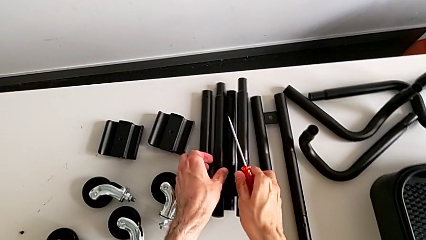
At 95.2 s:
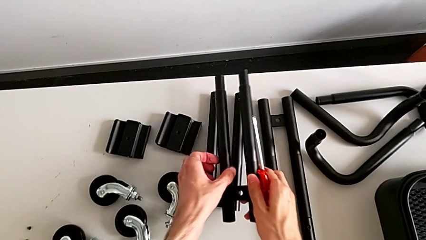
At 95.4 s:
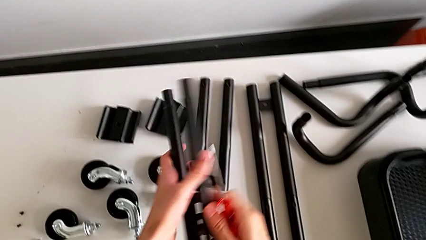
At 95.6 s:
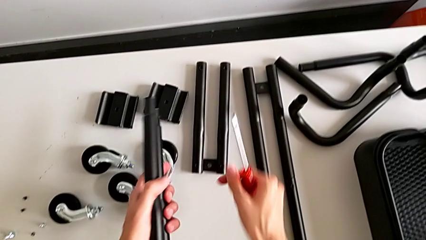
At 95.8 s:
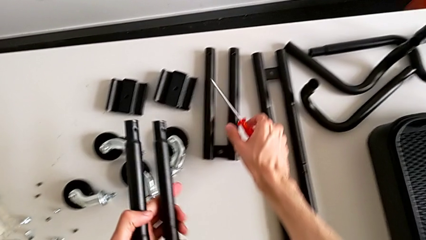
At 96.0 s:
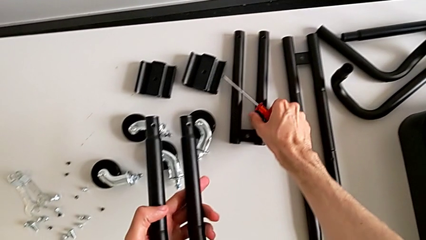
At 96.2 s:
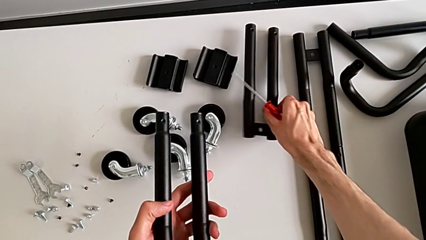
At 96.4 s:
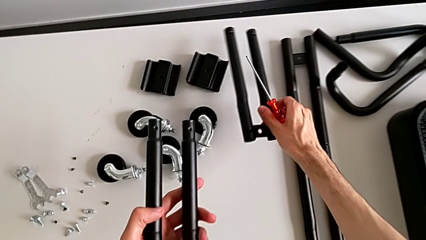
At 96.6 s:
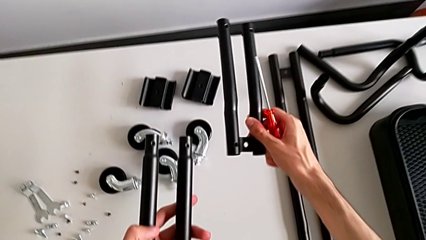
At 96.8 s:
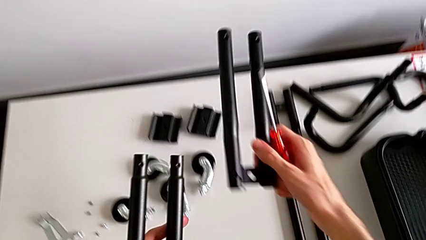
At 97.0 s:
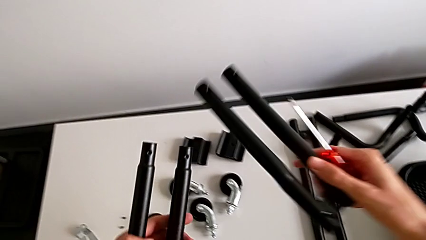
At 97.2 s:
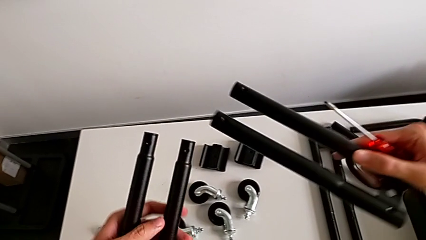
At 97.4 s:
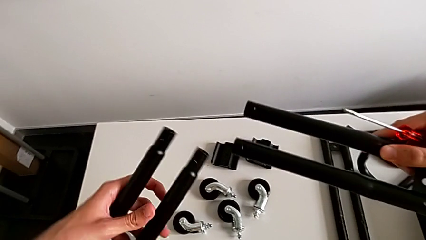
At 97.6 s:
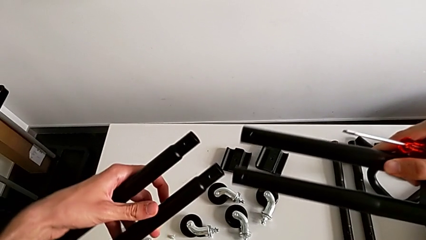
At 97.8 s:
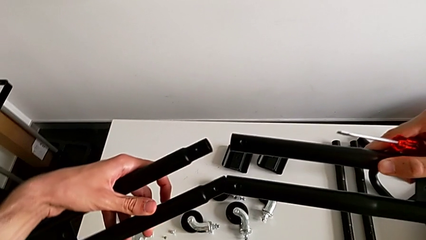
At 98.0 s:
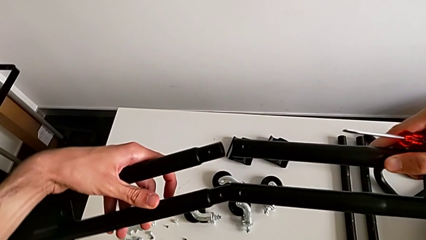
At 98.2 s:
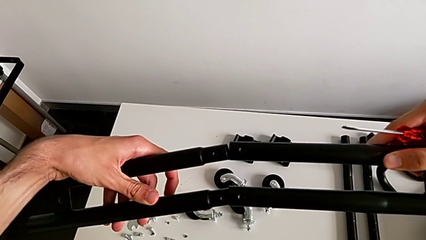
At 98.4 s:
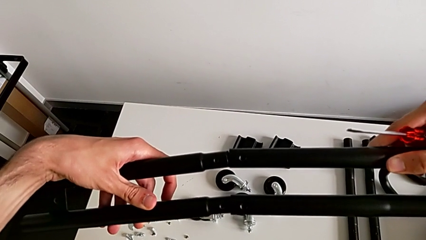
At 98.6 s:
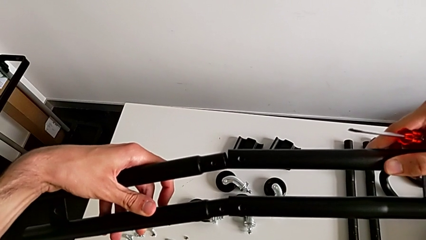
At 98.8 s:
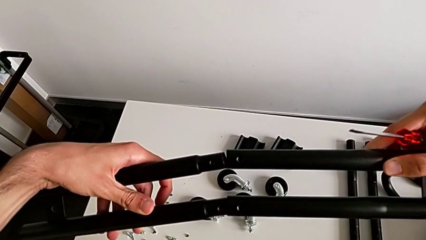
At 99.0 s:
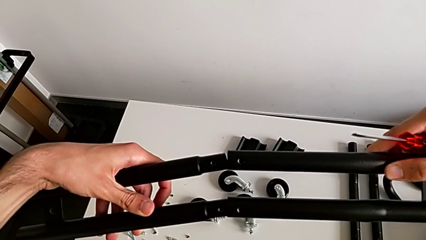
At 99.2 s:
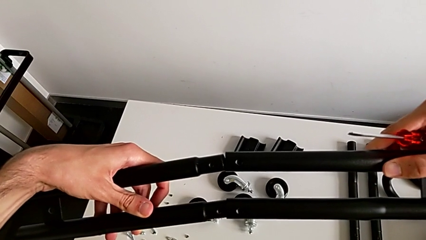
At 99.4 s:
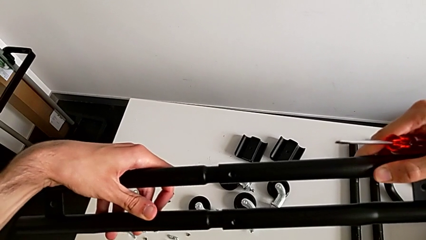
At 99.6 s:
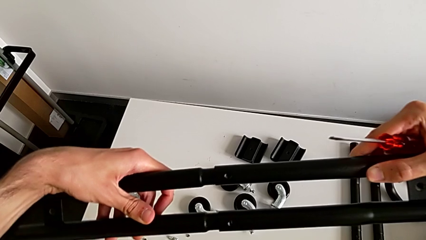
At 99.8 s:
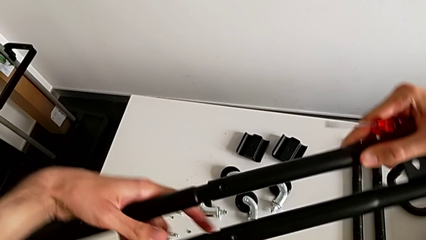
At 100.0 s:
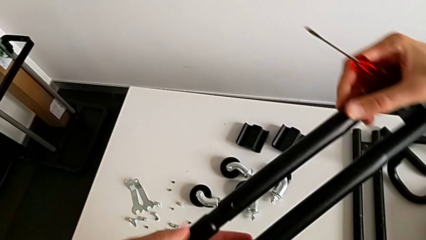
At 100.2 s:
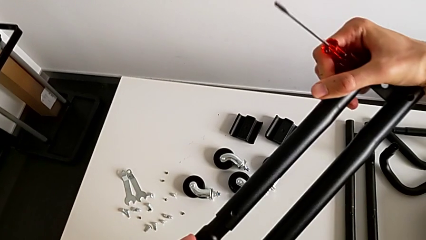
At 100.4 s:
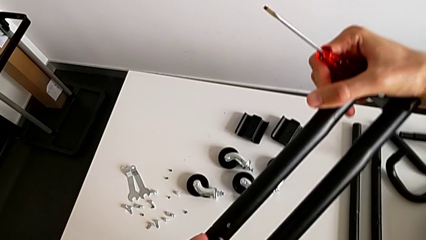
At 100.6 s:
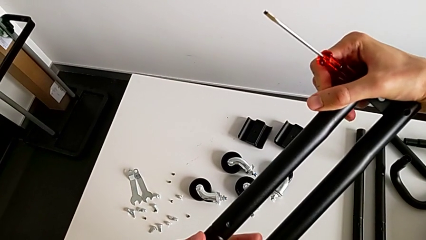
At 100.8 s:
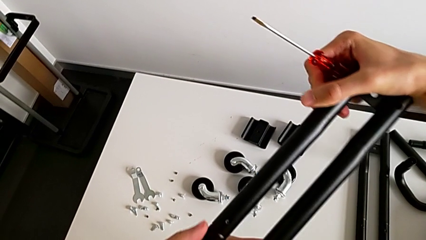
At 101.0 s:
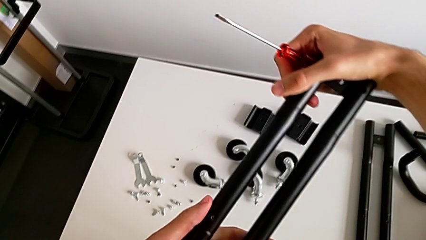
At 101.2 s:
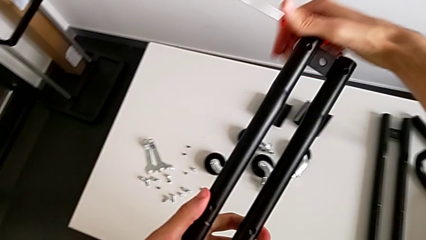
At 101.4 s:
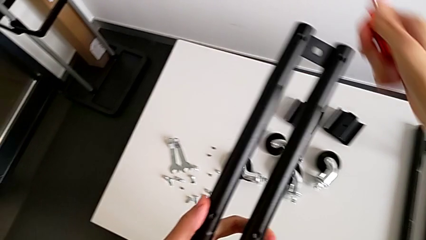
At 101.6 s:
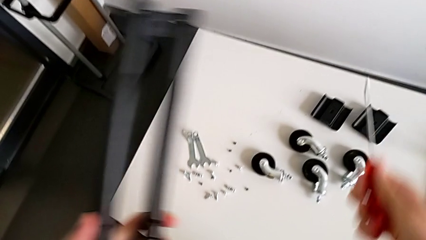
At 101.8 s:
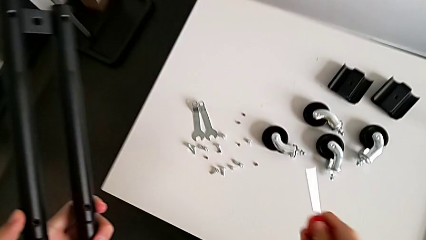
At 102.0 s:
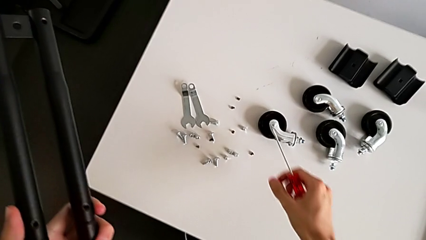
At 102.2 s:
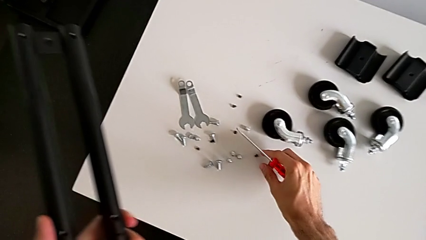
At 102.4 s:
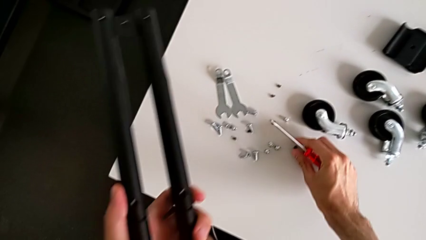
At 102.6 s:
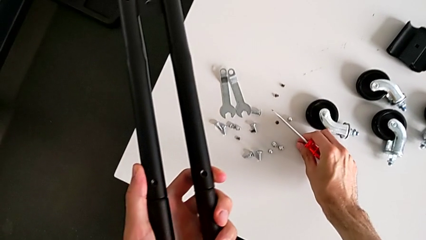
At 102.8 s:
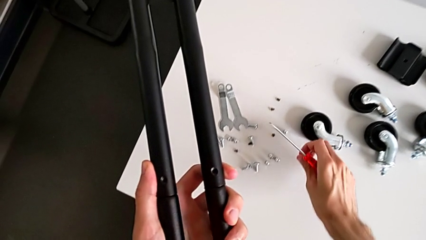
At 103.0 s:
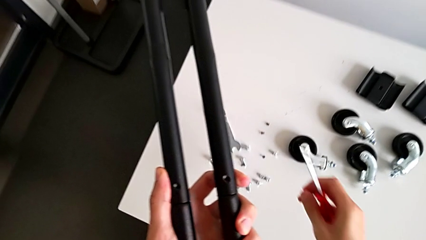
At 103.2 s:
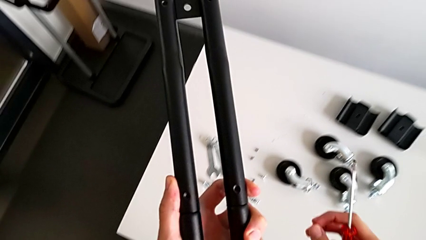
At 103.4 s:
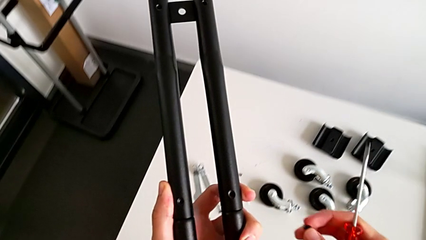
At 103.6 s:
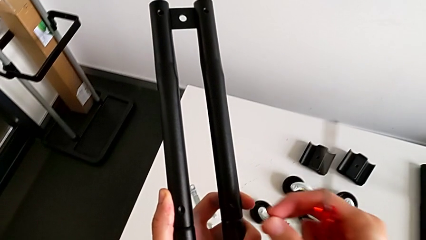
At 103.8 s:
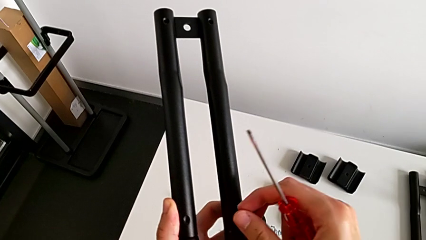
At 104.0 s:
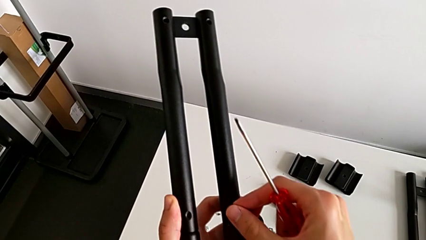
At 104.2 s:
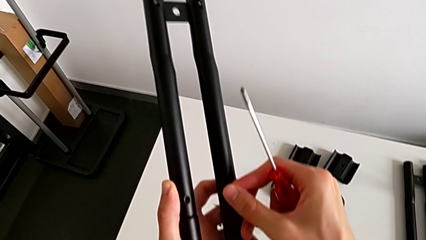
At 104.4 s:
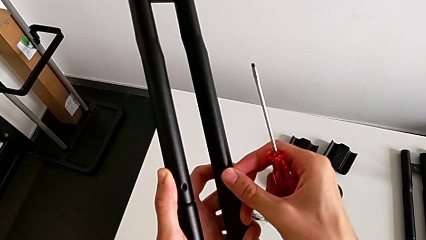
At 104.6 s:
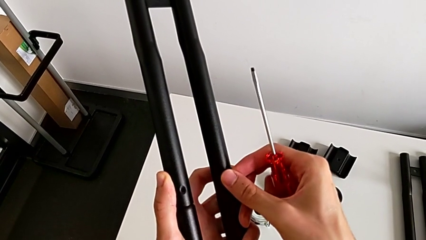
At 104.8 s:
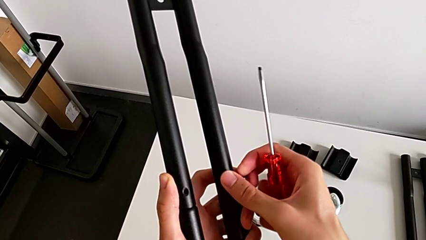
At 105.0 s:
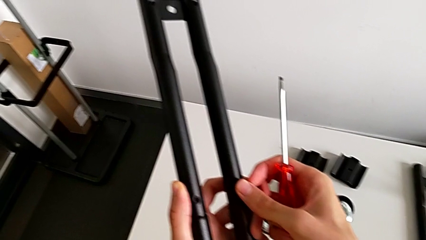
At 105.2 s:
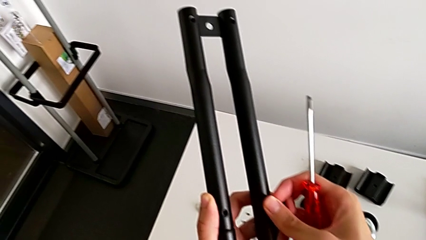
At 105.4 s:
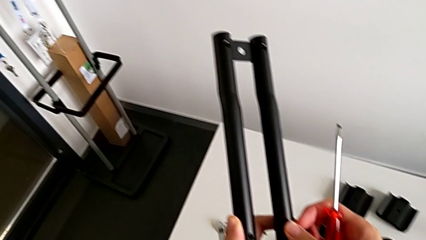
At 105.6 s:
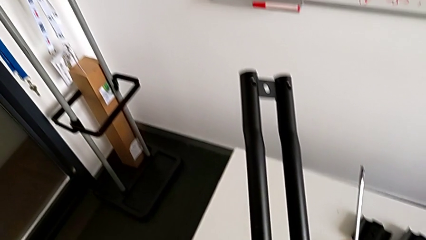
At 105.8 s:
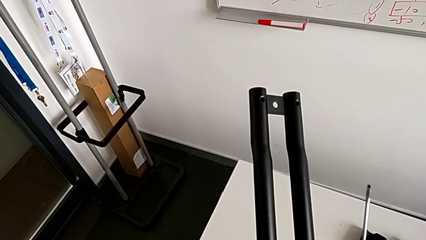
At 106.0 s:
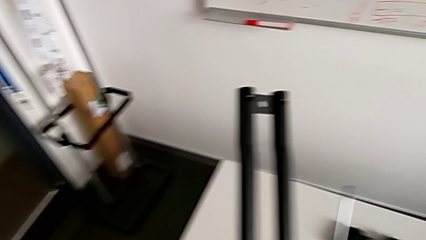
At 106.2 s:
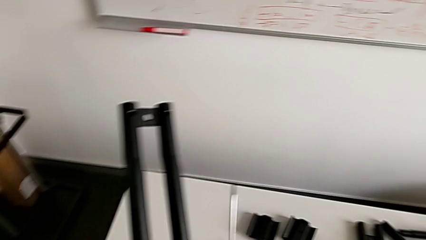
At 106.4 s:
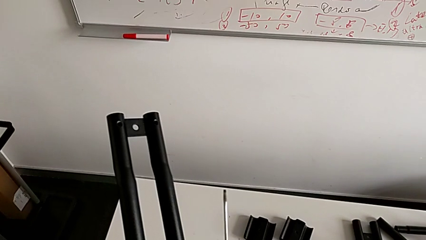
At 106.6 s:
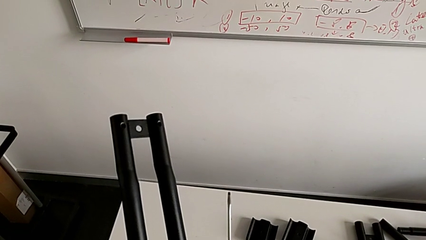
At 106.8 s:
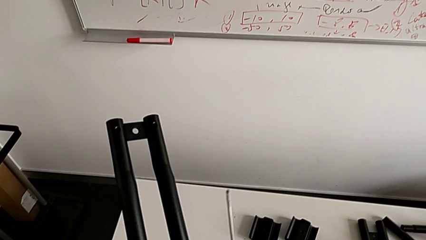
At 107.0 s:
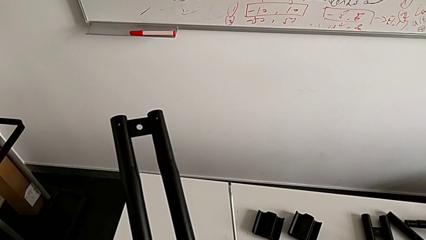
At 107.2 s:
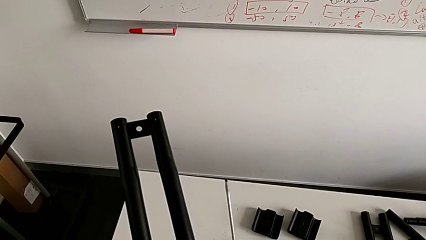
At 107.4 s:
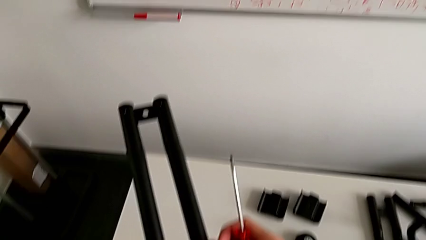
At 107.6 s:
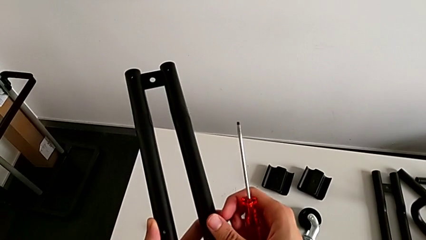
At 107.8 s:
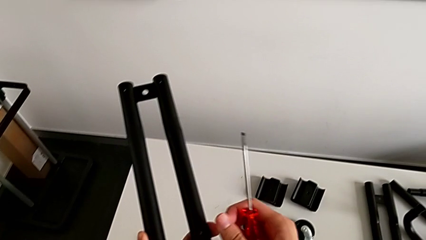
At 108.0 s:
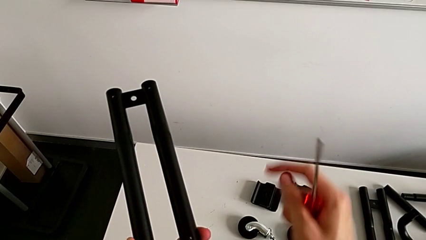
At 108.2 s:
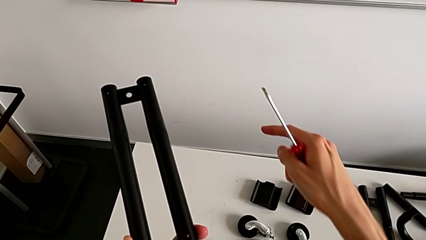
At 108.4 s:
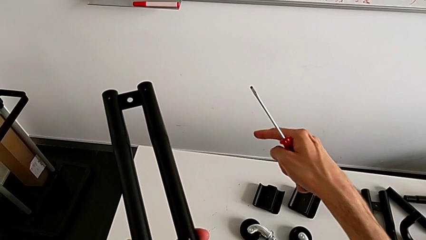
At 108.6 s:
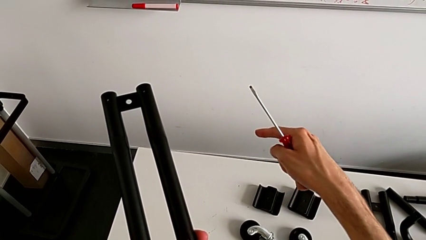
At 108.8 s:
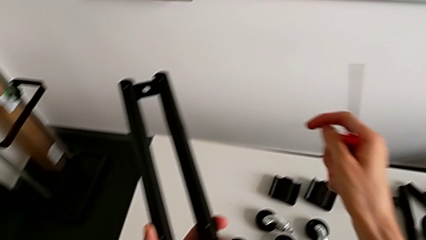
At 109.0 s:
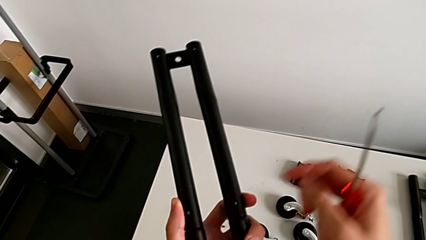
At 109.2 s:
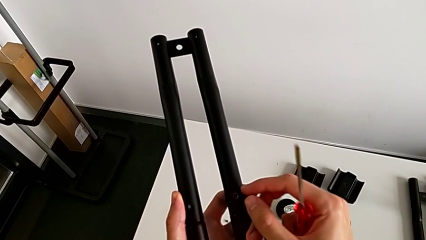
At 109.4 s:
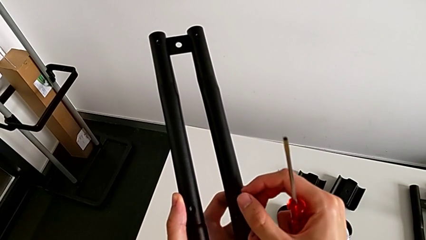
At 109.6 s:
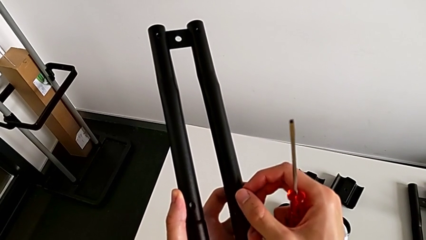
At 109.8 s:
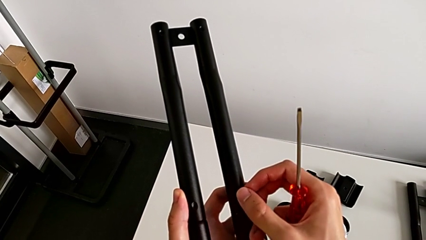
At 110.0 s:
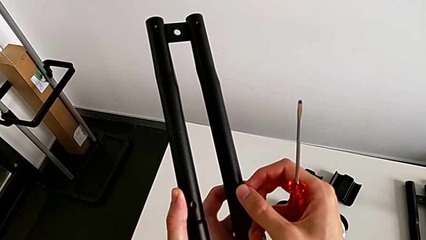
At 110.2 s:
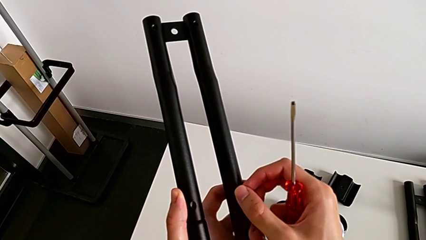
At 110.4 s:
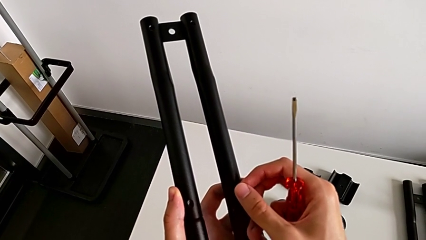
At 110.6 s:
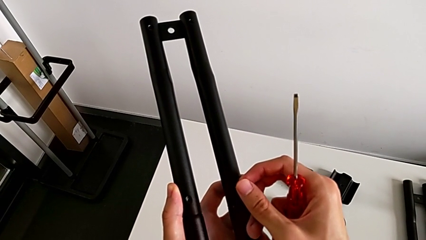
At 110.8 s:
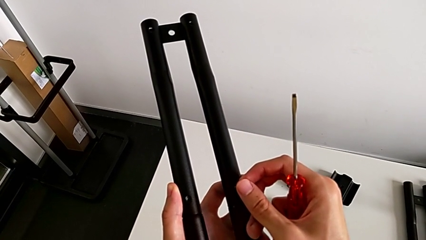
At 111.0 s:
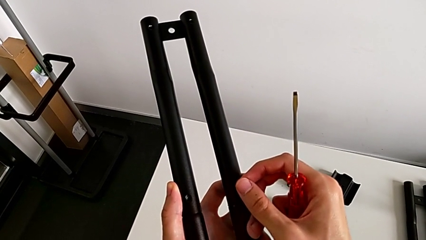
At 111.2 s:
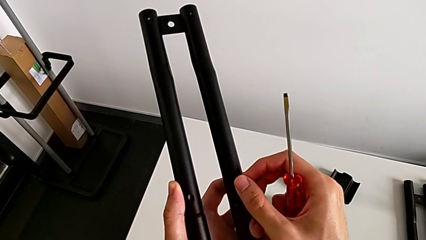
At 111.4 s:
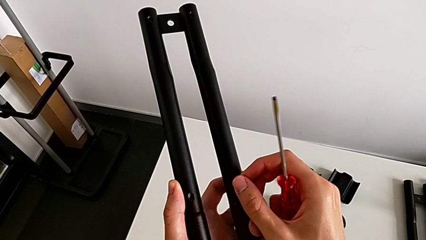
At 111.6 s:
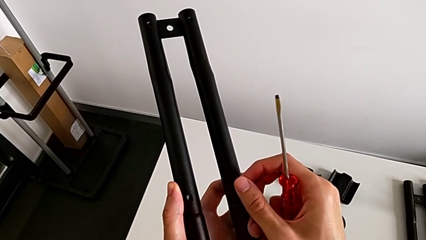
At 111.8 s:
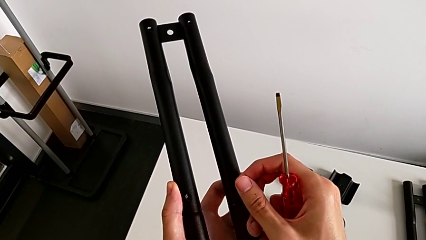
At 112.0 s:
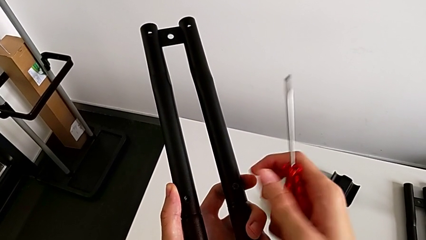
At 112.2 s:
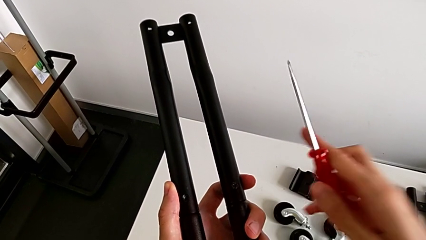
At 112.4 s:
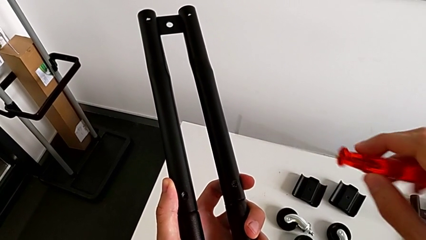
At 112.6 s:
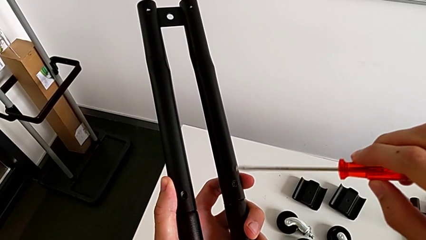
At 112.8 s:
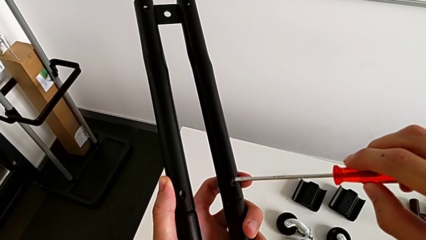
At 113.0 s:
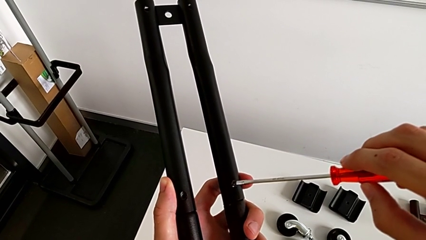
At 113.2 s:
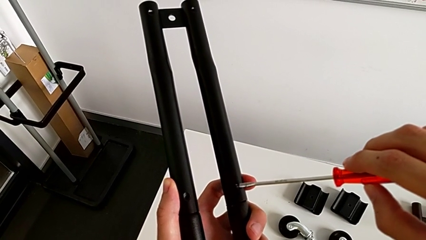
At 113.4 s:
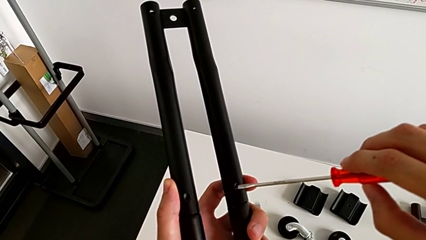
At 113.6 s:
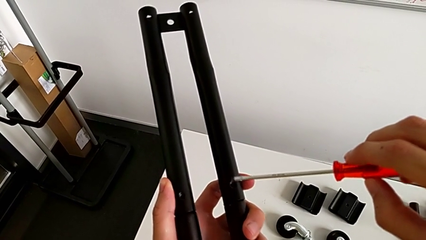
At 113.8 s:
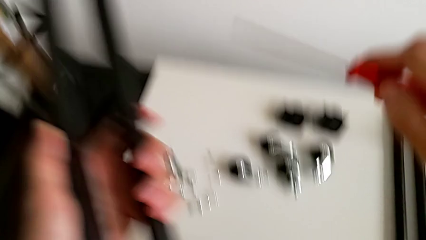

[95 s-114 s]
The camera wearer is assembling the second leg into place.
